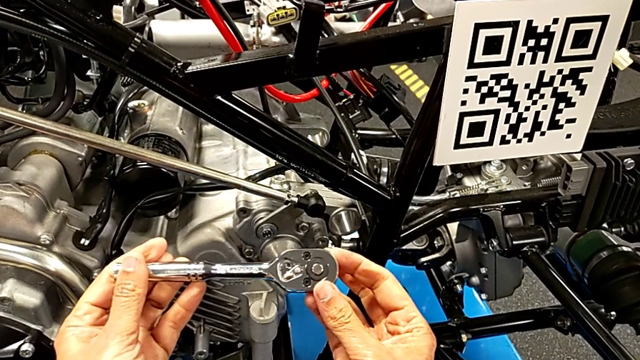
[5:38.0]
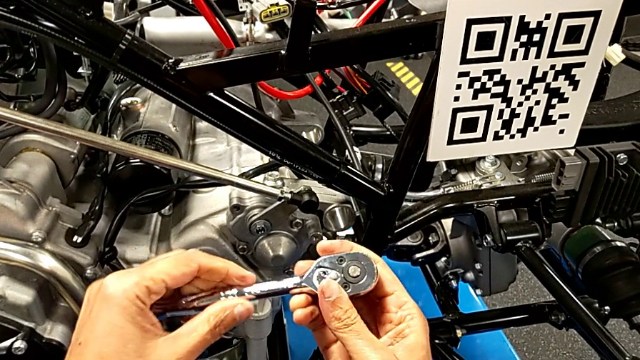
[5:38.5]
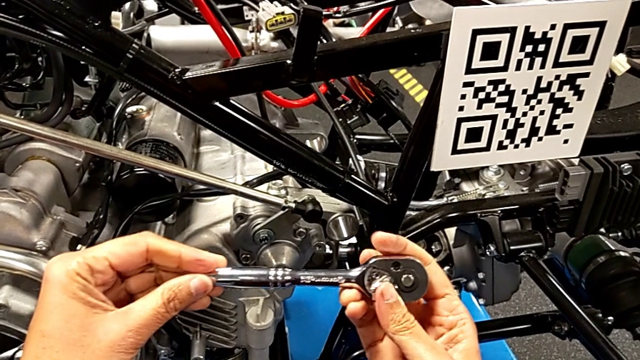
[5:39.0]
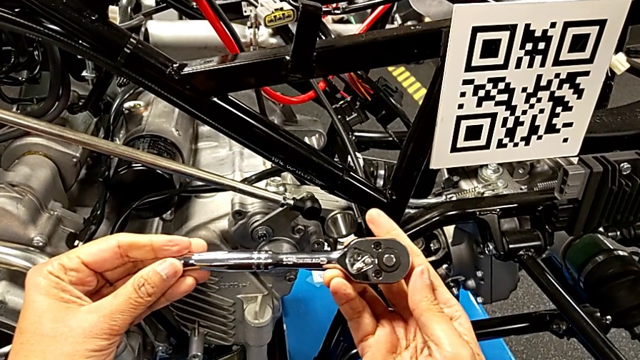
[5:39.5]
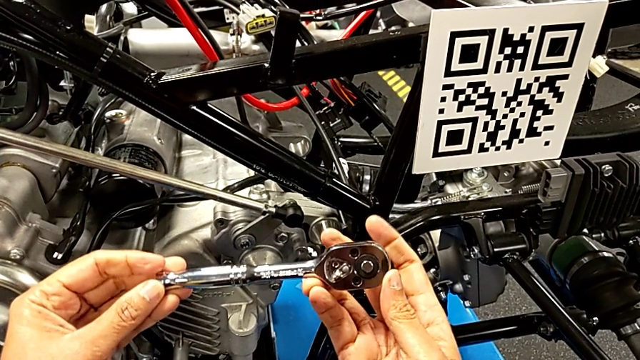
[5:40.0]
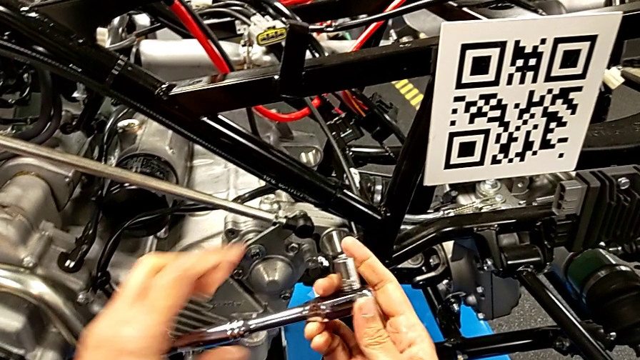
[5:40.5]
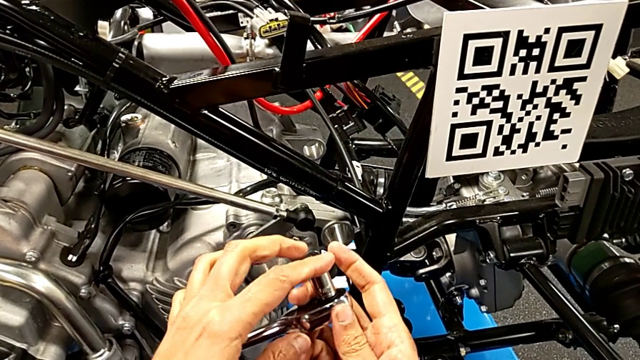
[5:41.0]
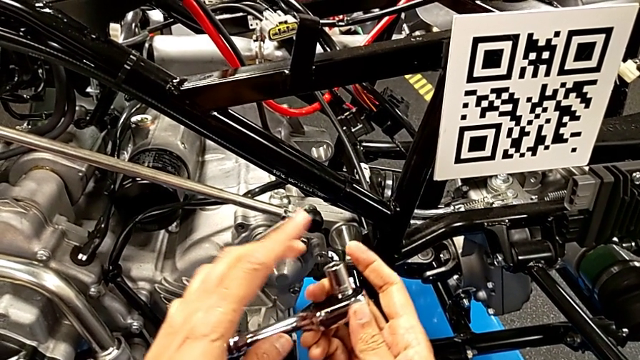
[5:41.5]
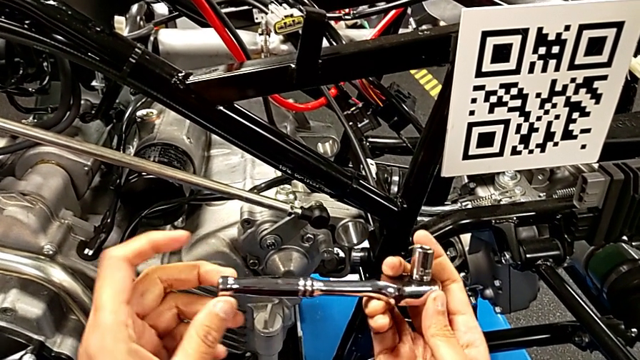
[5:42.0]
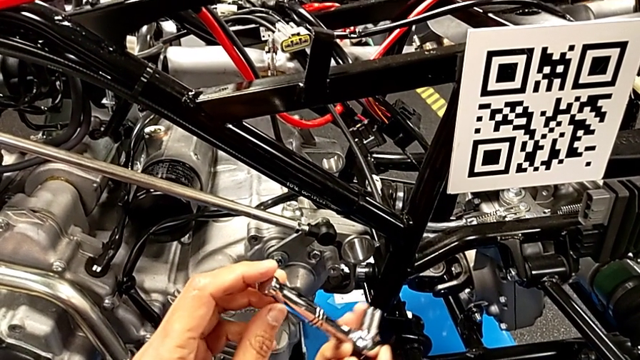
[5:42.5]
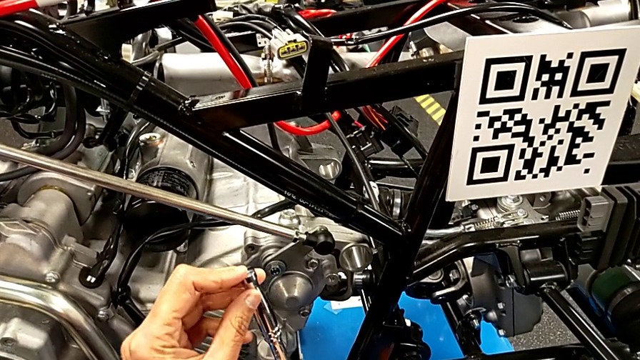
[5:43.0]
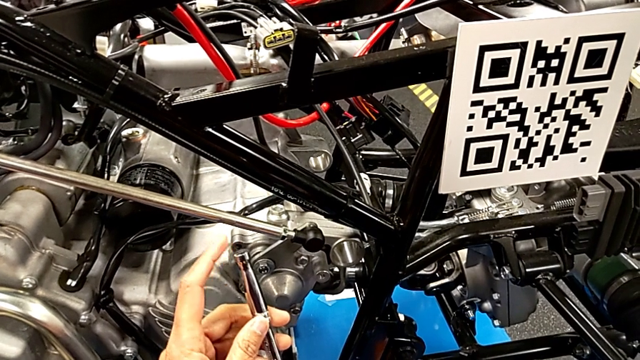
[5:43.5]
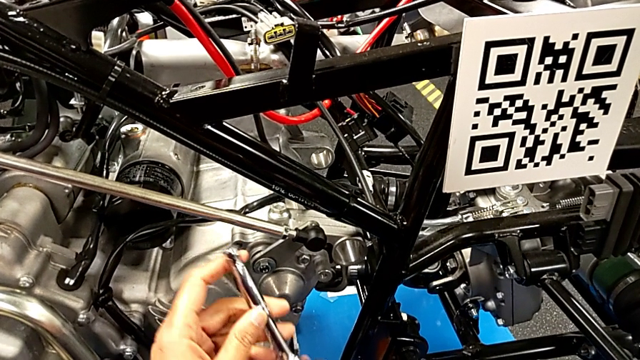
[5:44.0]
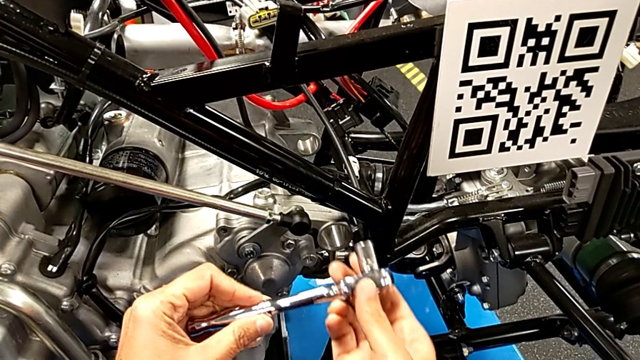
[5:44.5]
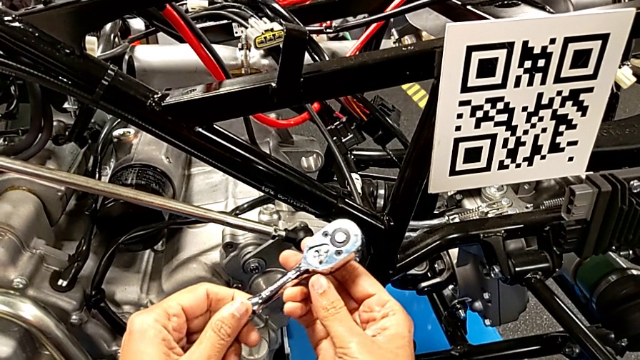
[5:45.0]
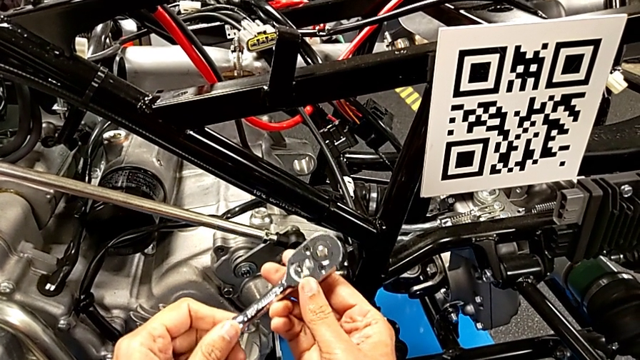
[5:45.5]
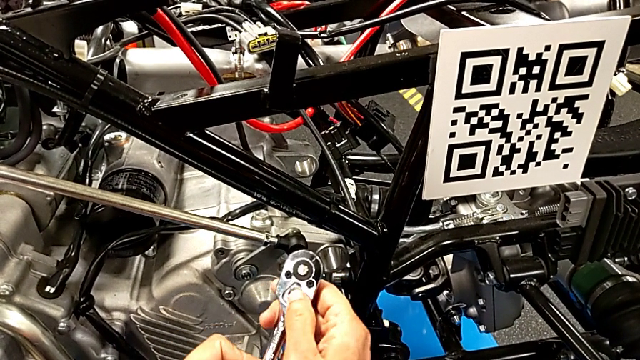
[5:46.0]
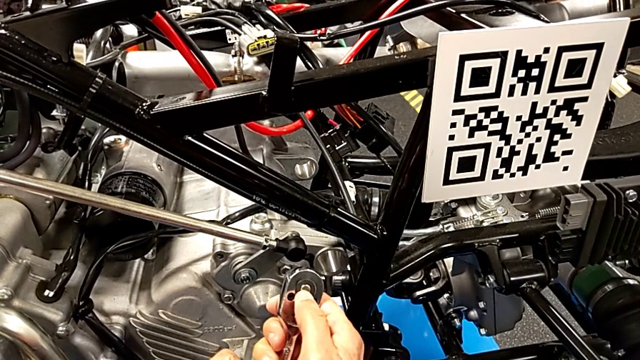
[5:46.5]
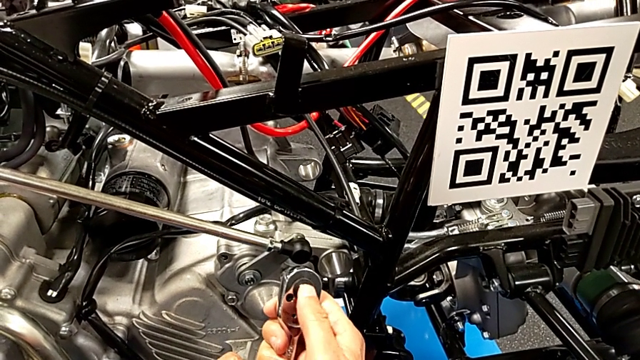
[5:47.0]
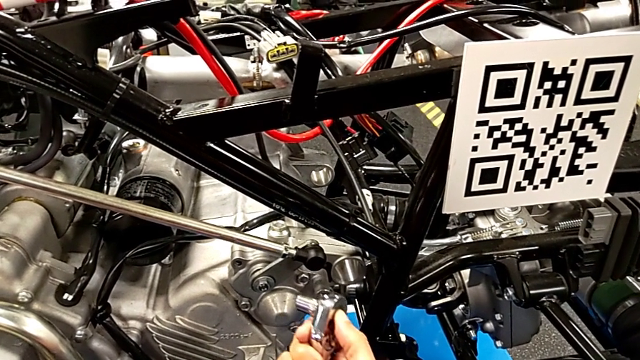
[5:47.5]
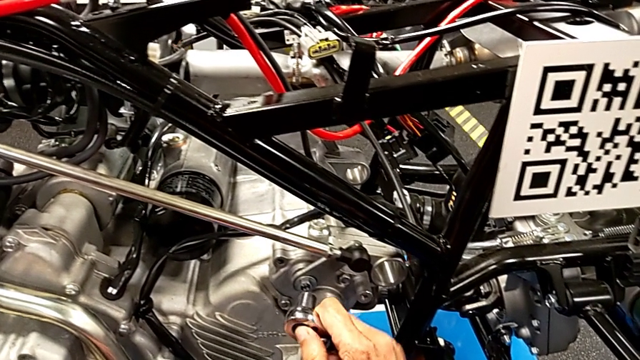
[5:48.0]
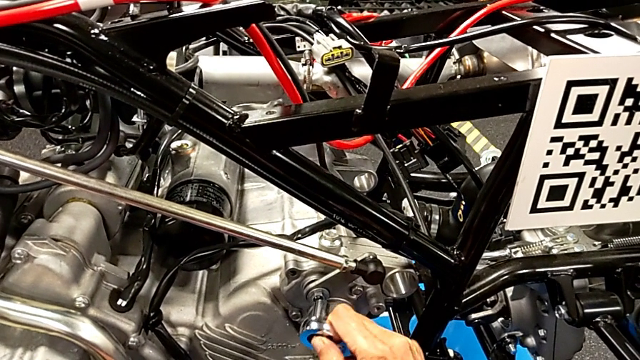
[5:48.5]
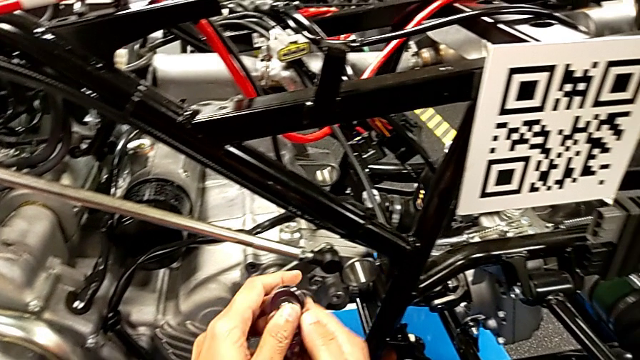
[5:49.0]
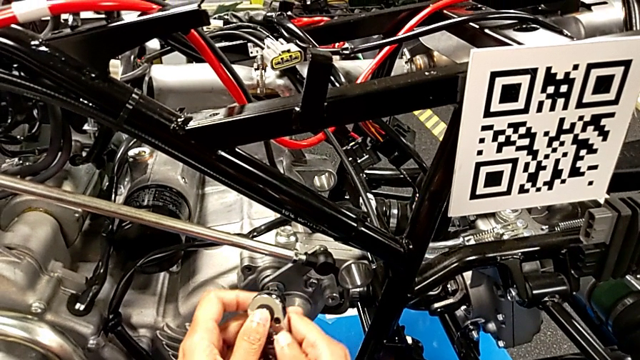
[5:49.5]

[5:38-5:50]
The camera wearer is unscrewing the washer using the ratchet. They rotate the ratchet, wrongly touch the bottom ratchet head with the left hand, rotate the ratchet, wrongly touch the bottom ratchet, rotate the ratchet and inspect it with the left hand.

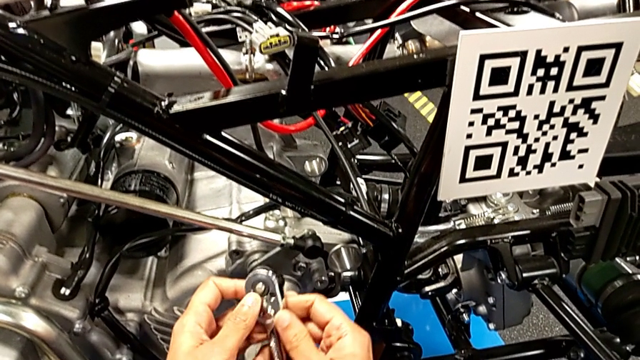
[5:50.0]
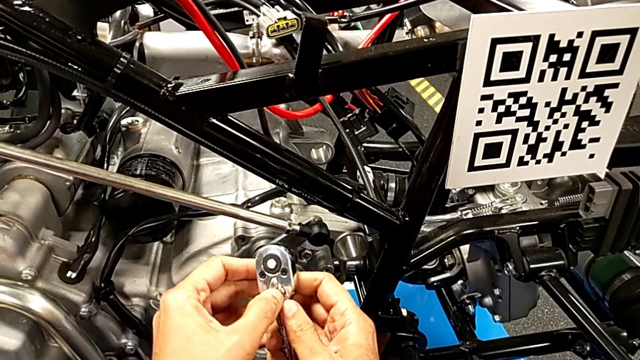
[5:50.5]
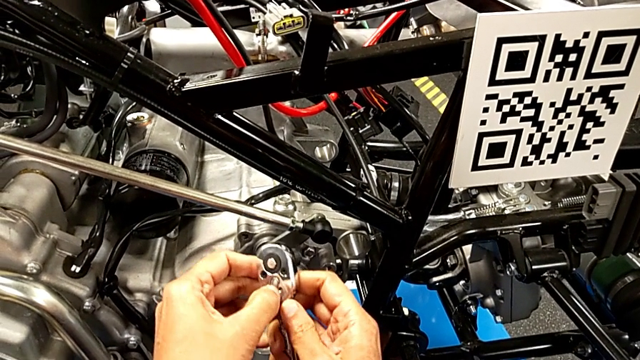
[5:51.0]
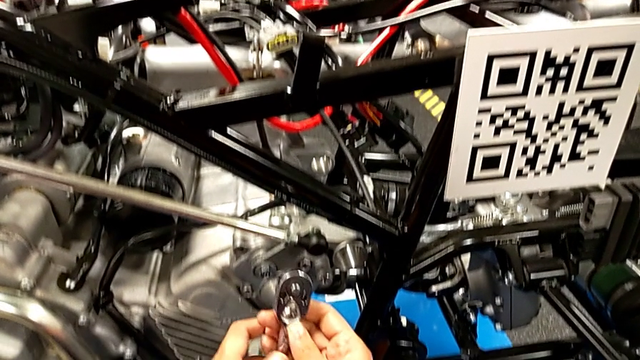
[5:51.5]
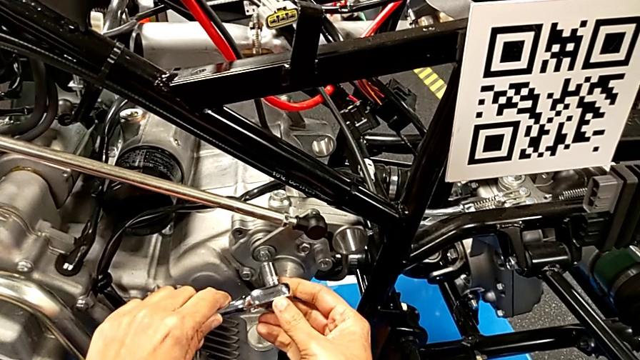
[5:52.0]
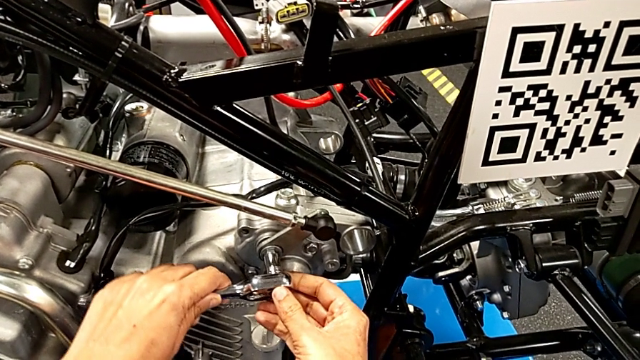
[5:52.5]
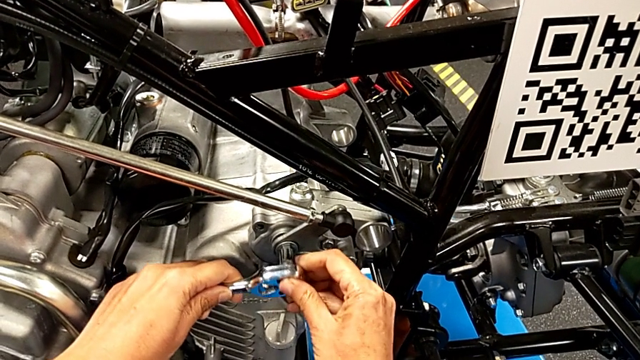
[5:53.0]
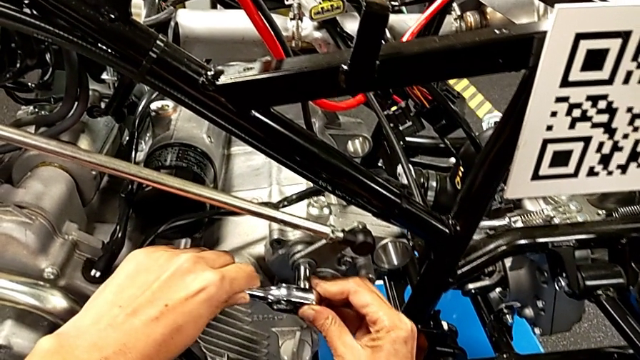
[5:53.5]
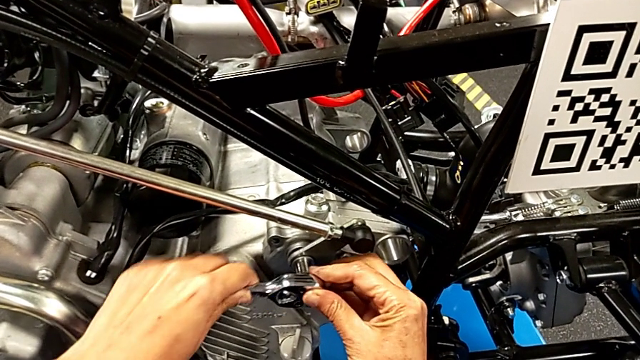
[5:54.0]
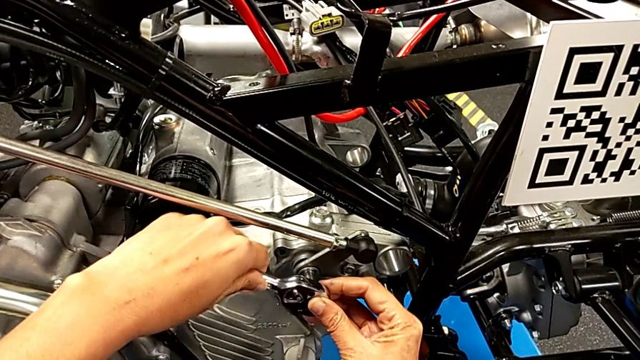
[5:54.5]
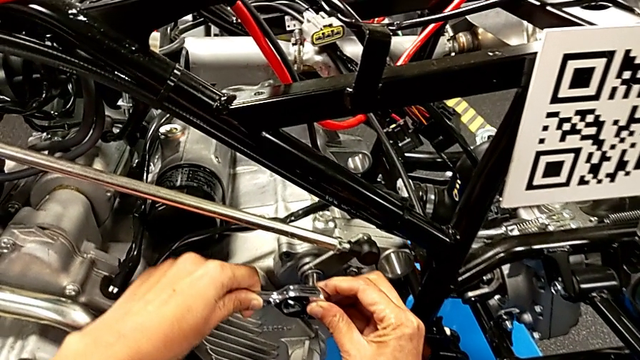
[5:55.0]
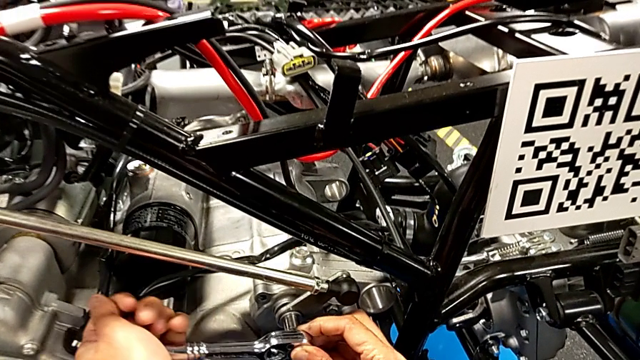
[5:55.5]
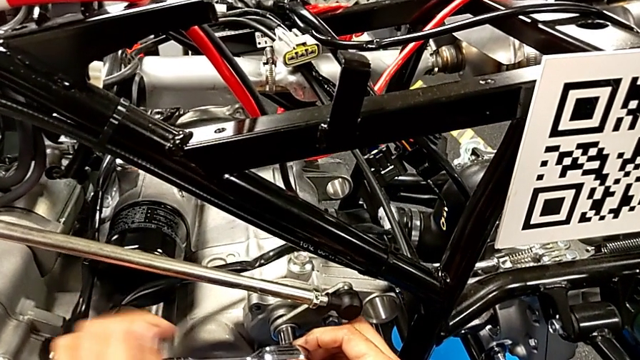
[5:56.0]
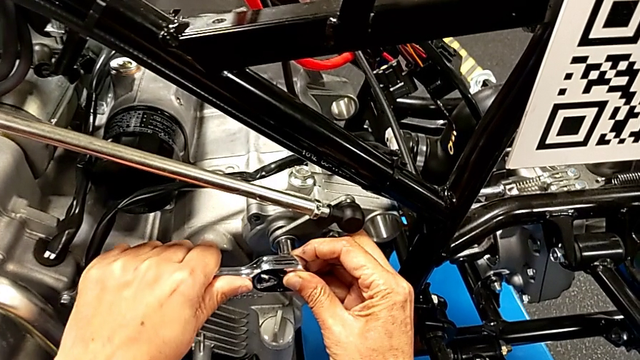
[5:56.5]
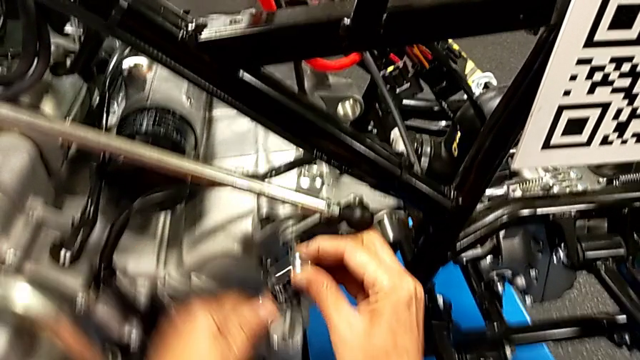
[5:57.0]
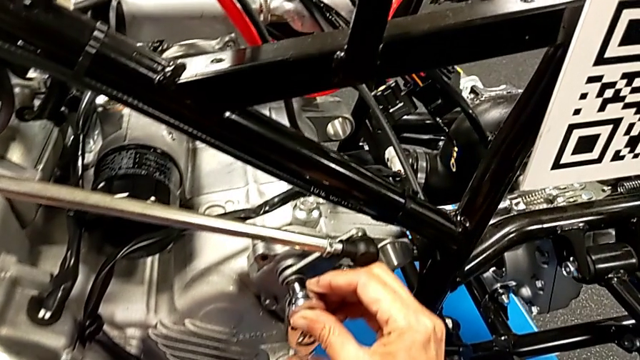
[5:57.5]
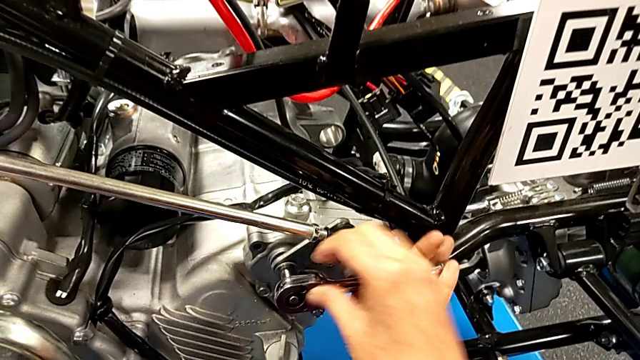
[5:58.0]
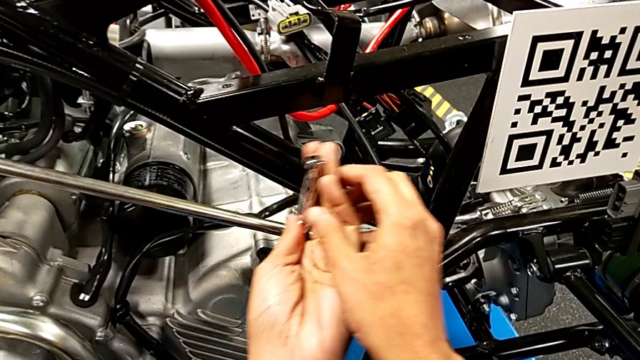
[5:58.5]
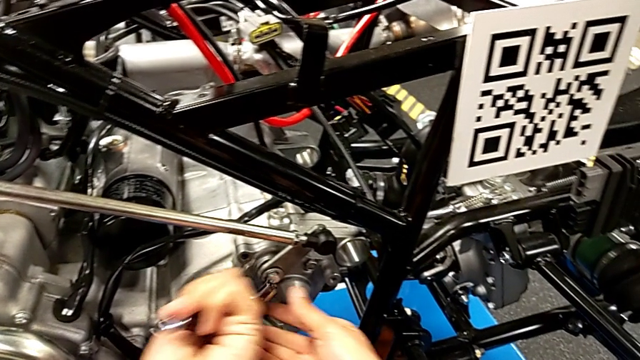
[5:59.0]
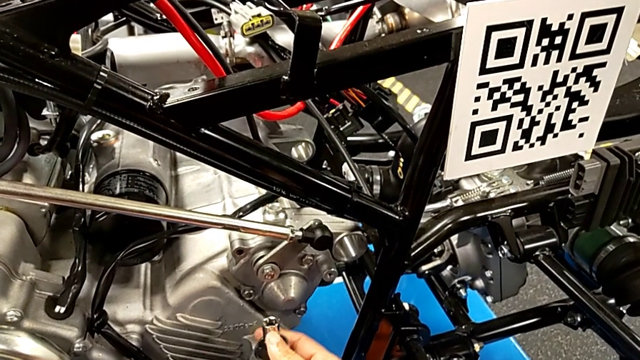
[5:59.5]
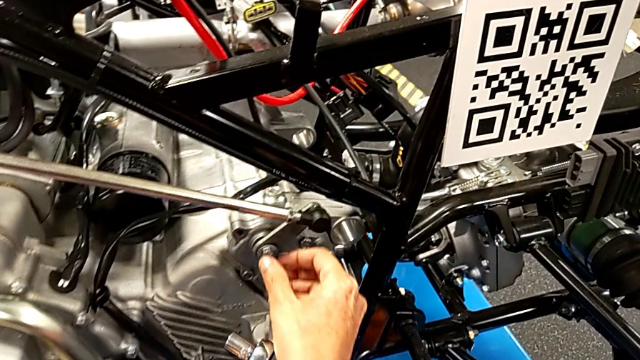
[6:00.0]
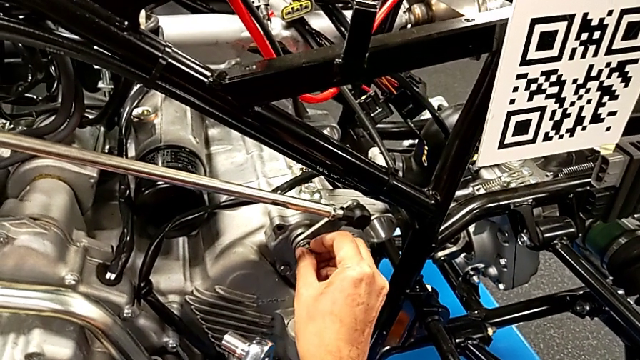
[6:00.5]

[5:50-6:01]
The camera wearer is unscrewing the washer using the ratchet. They slide the ratchet adjuster, insert the ratchet with the left hand, unscrew the bolt with the right hand and withdraw the ratchet.
